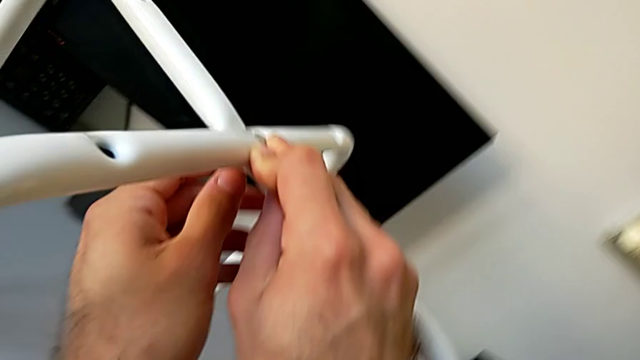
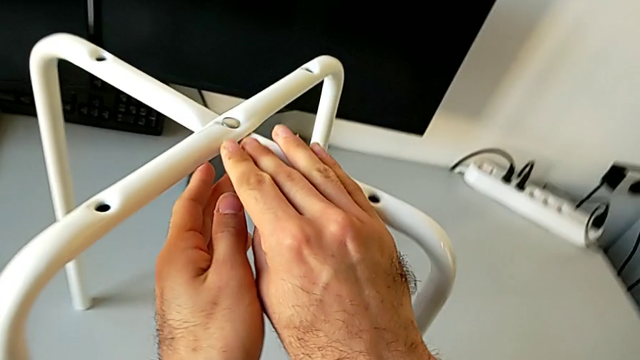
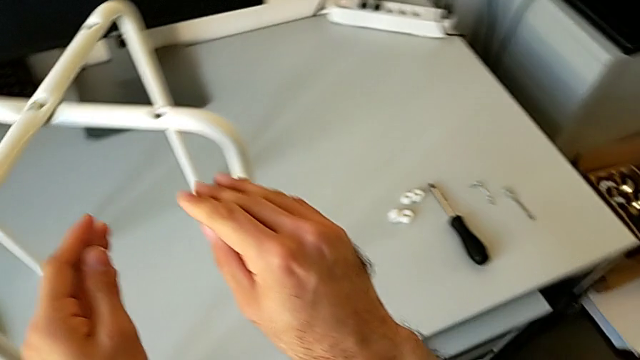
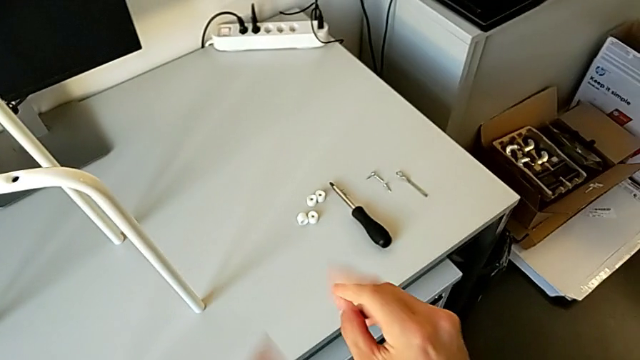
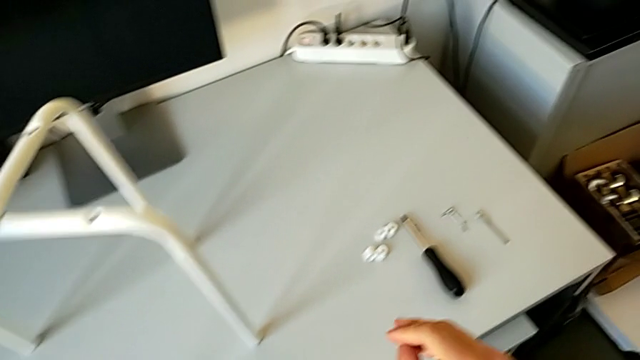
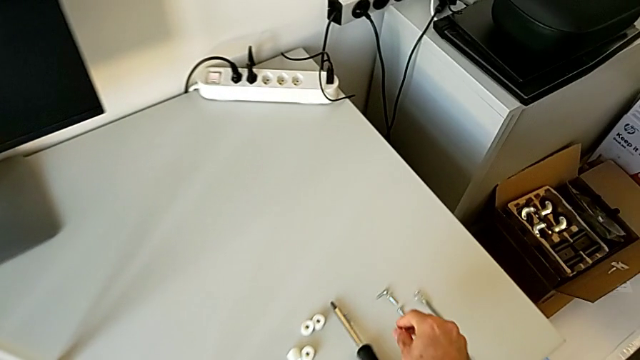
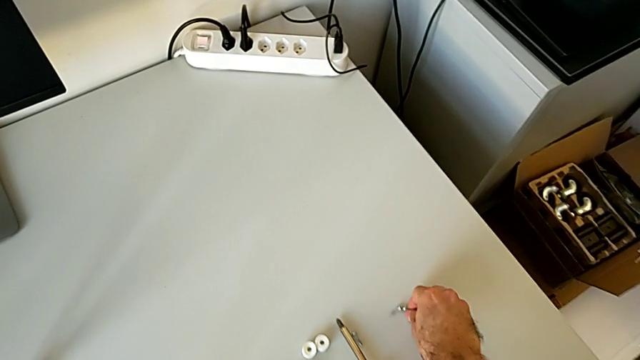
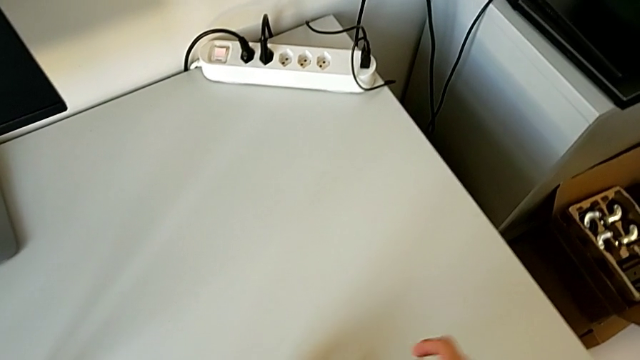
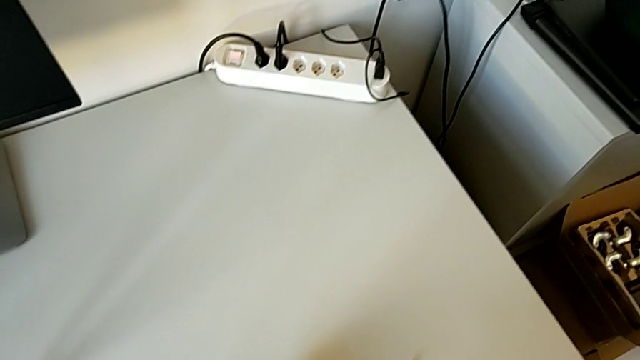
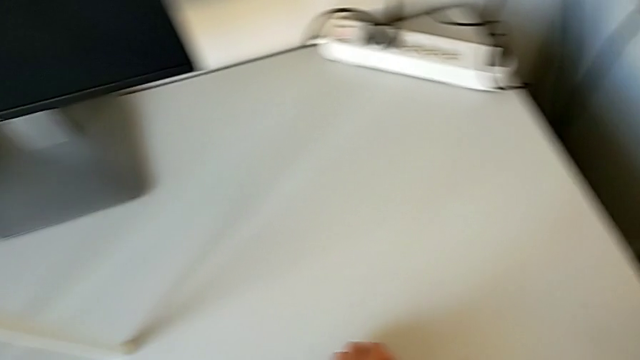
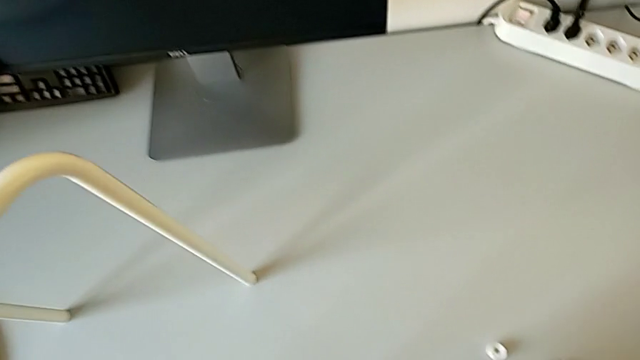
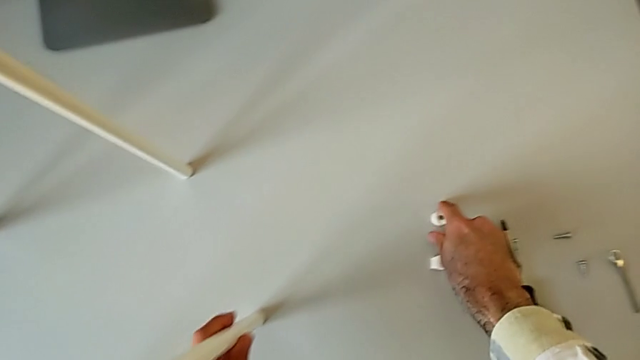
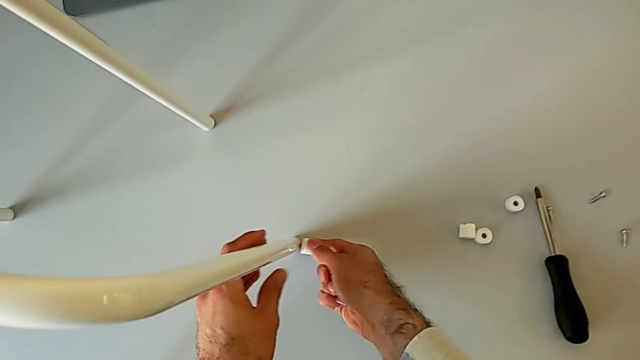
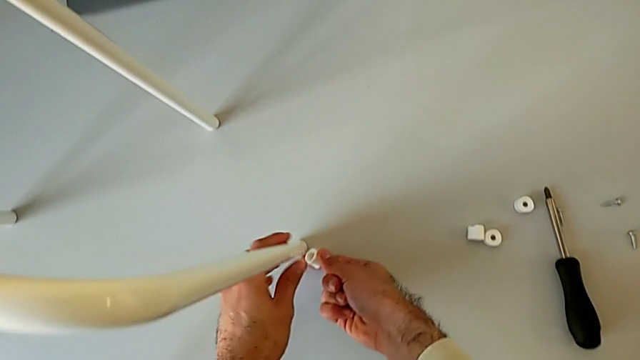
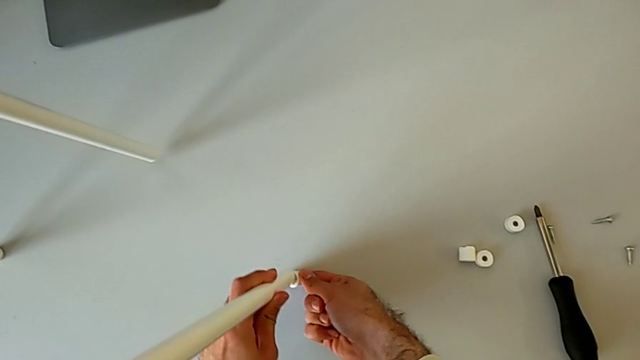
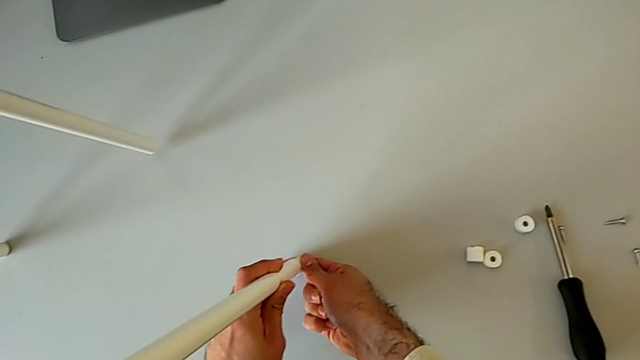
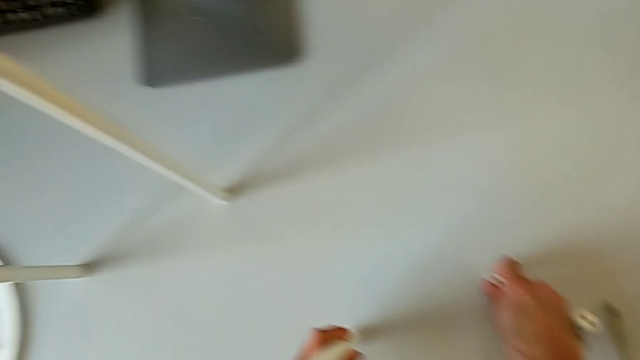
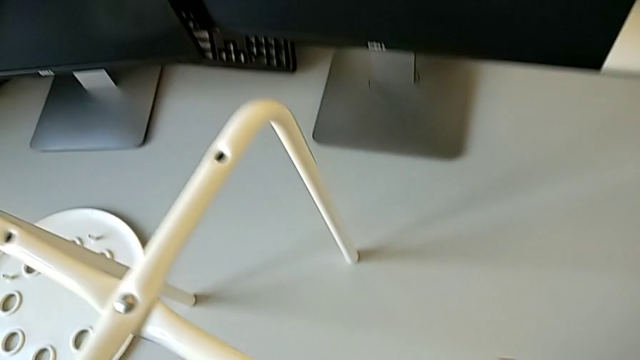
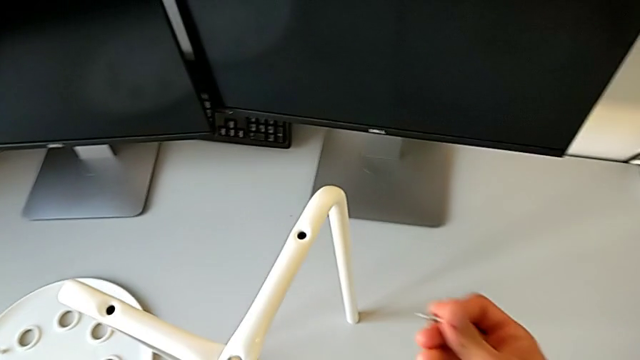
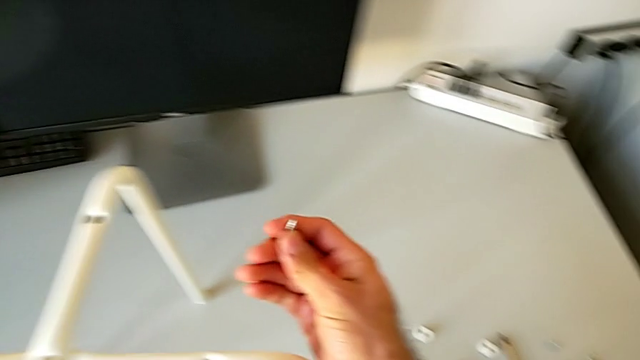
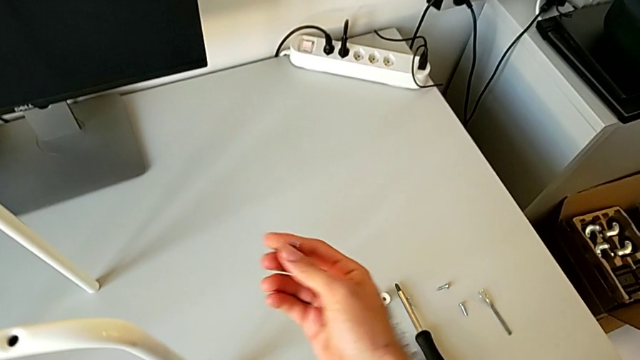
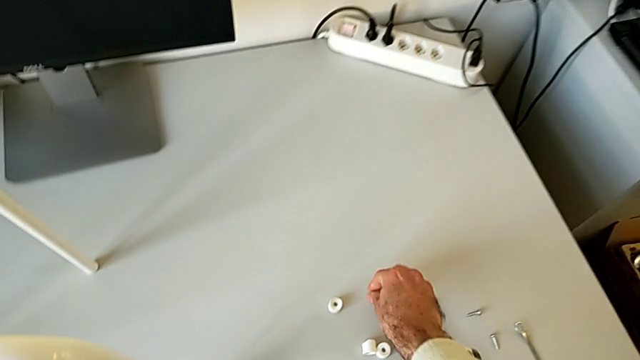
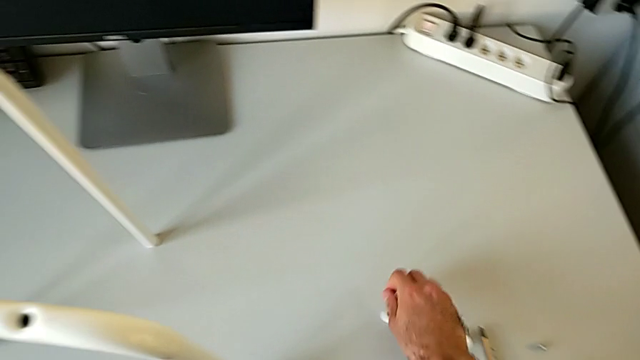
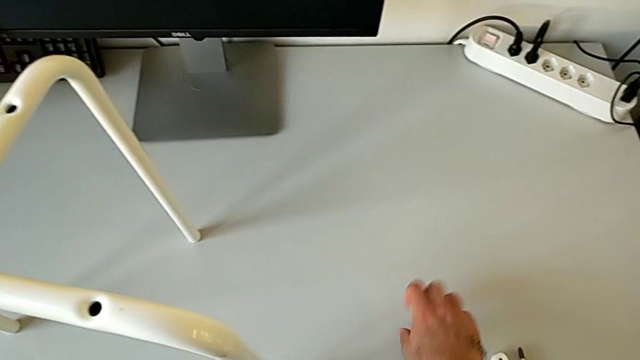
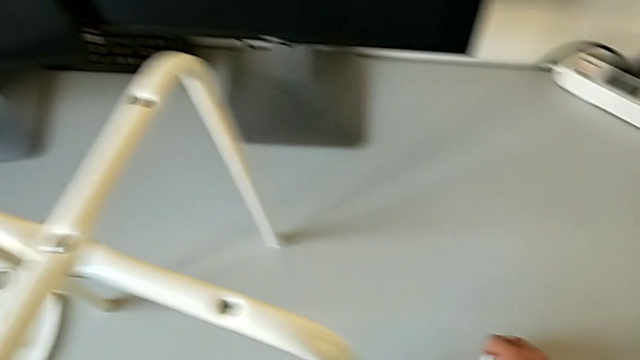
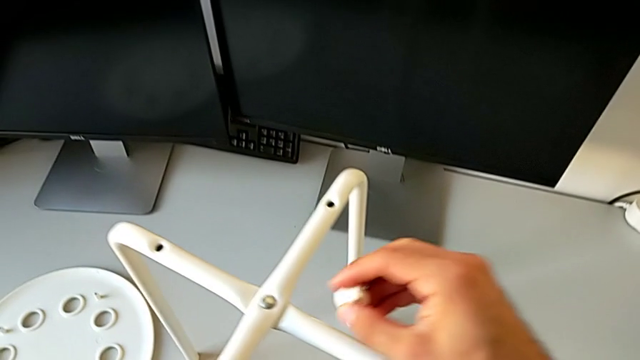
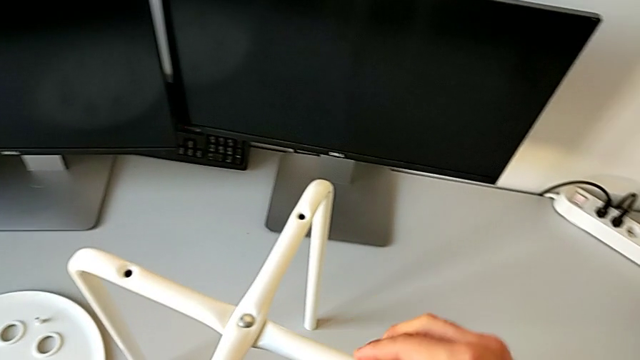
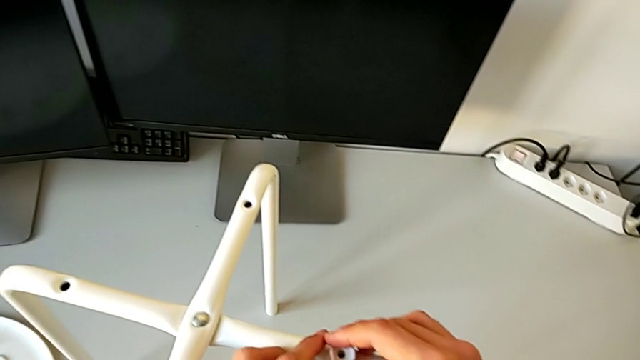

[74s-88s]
The camera wearer is assembling the seat with the legs. They approach the bolt, grab the screw, grab the washer, wrongly align it, putting the saddle washer in the wrong place, hold the screw, place it and grab the washer.

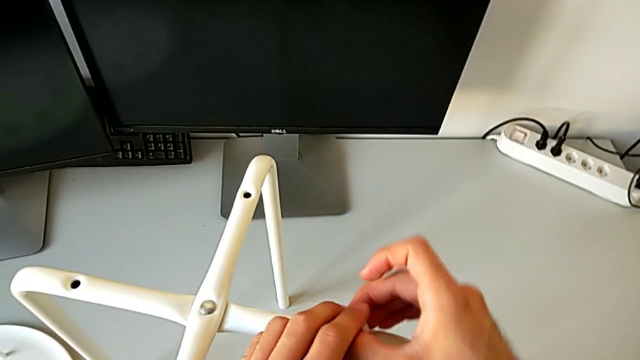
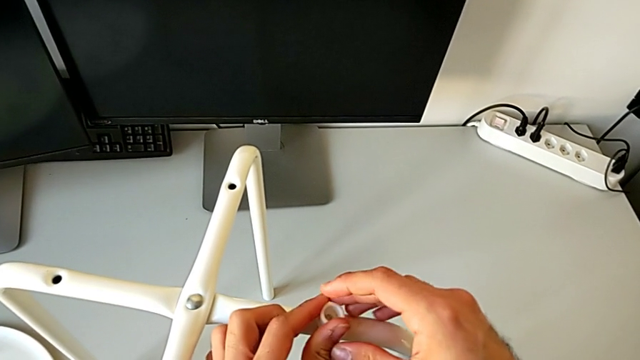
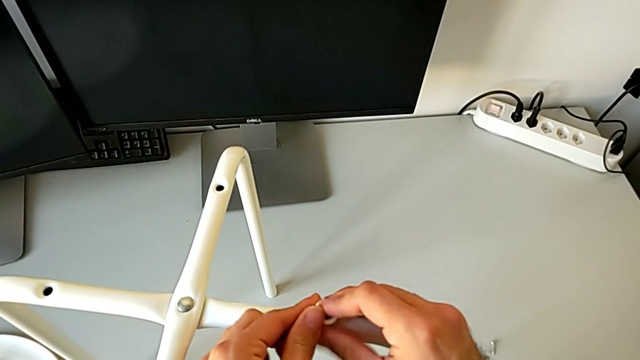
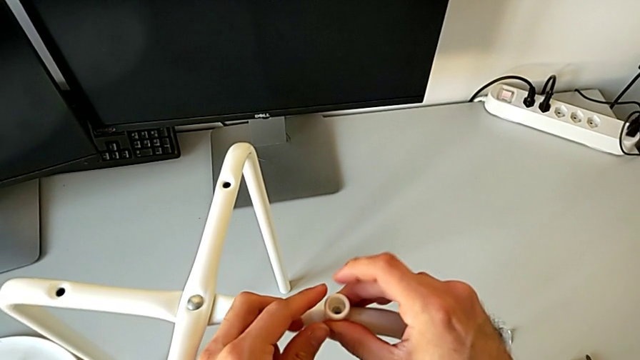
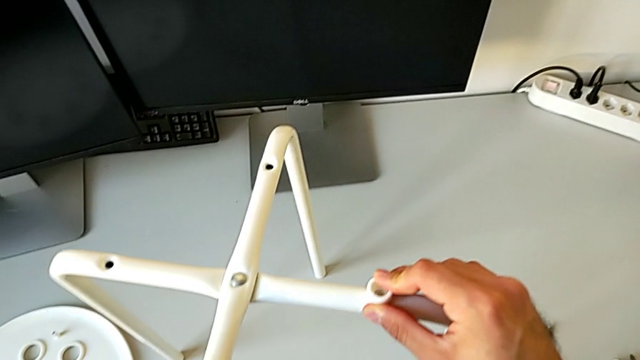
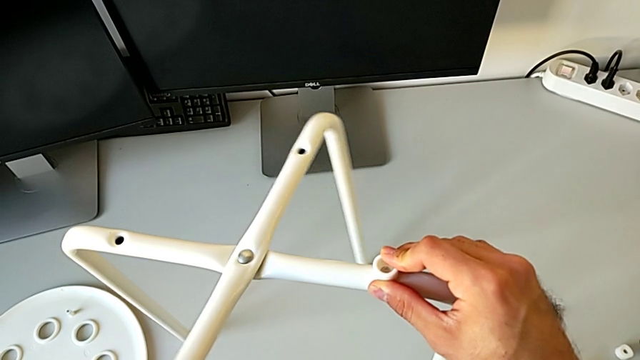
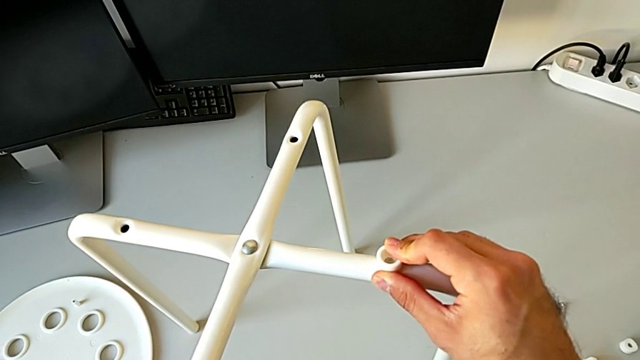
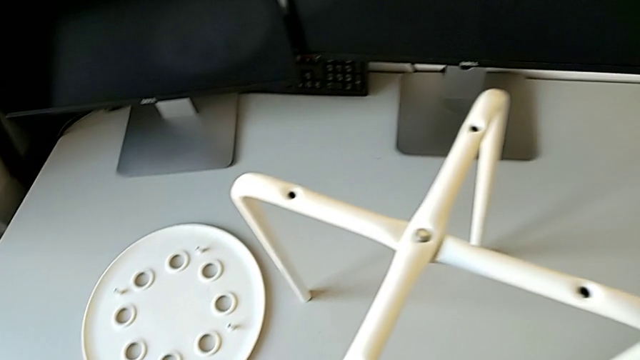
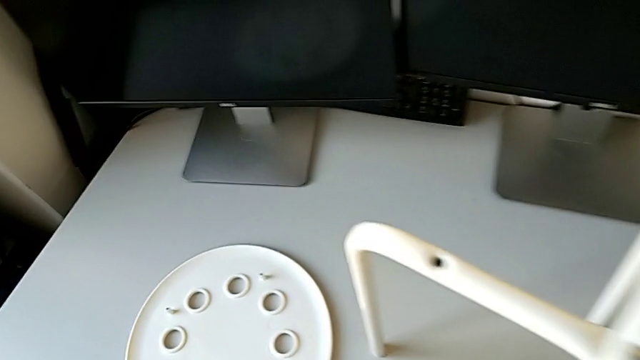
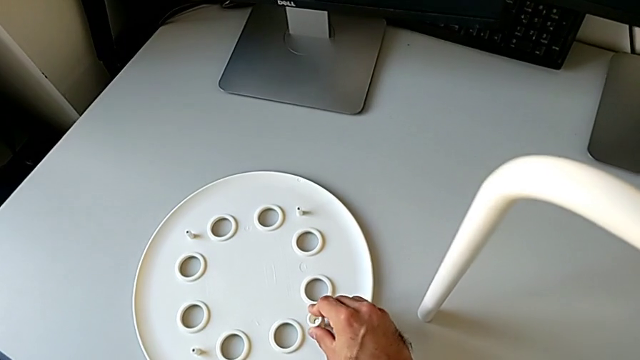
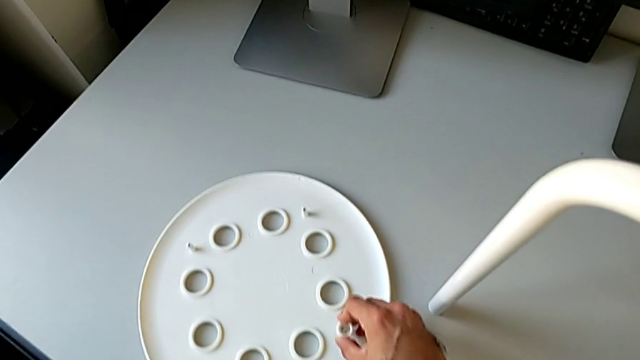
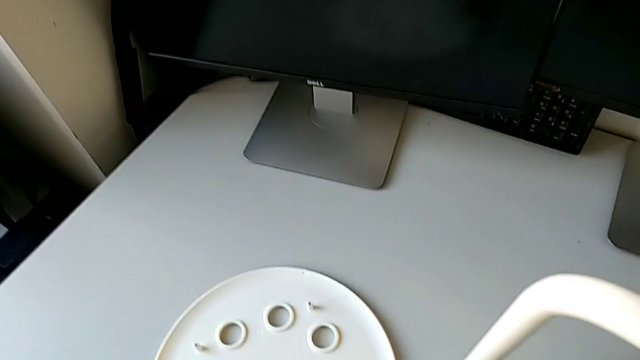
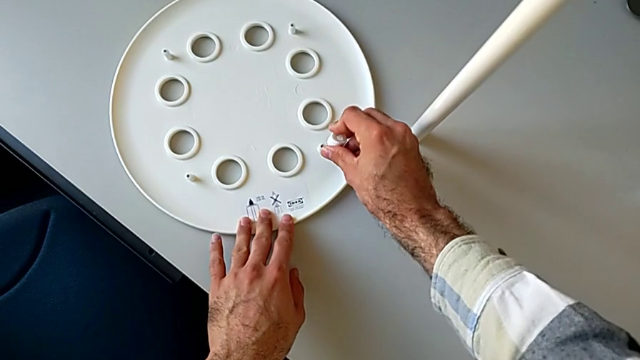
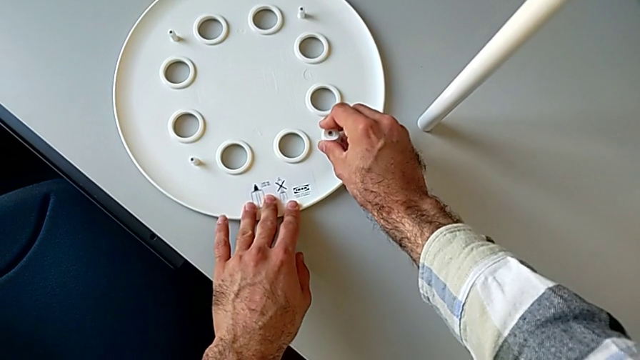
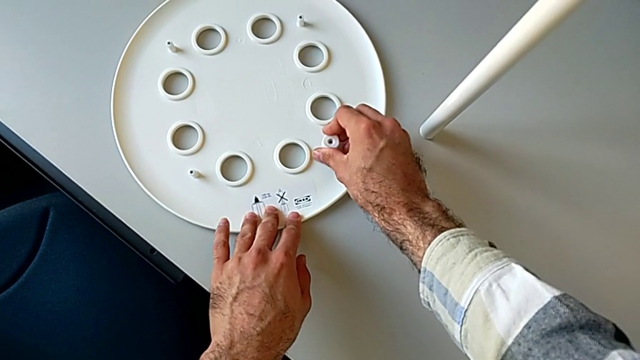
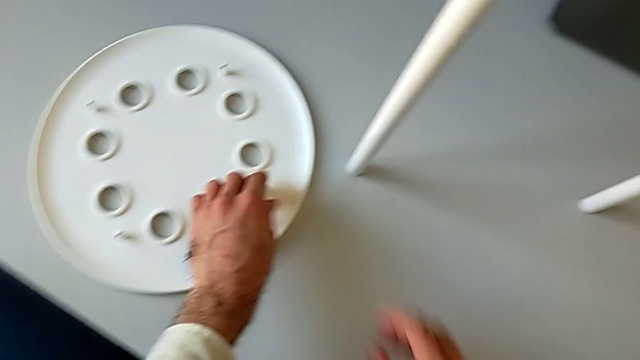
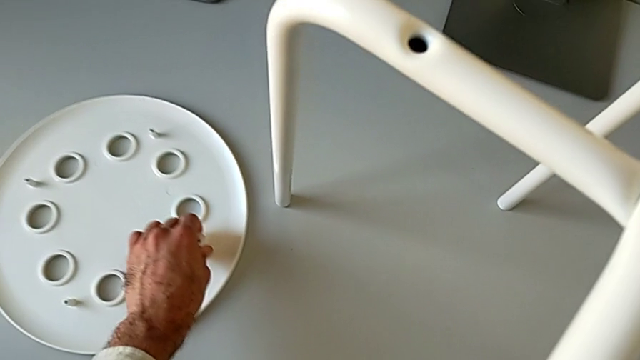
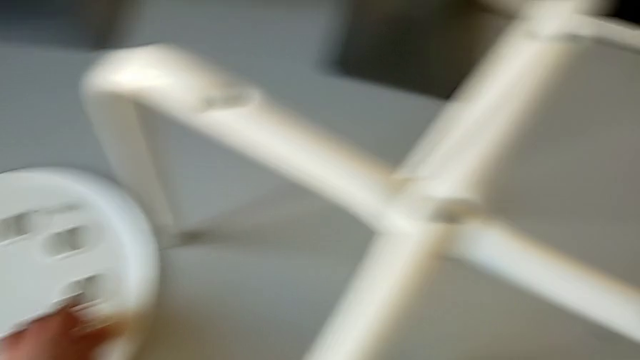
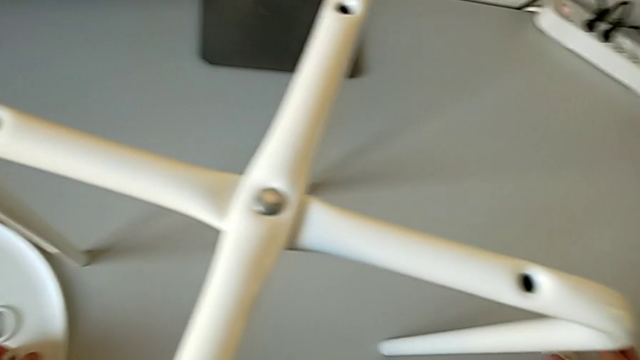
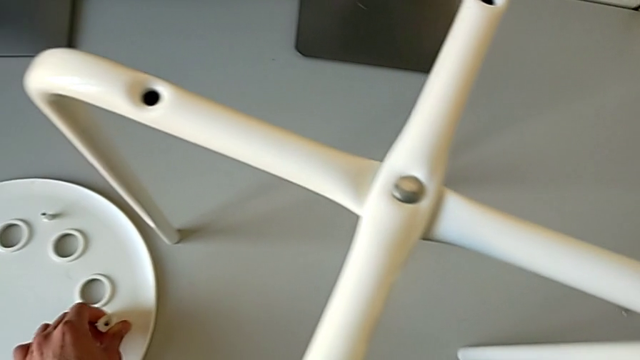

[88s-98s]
The camera wearer is assembling the seat with the legs. They wrongly align the washer, putting the washer in the wrong place, inspect the leg, wrongly align the washer, putting the saddle washer in the wrong place, and withdraw it.
